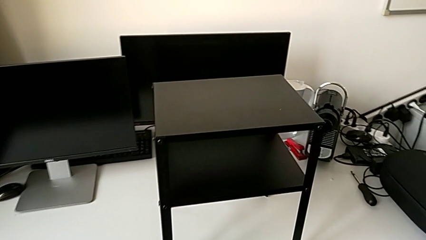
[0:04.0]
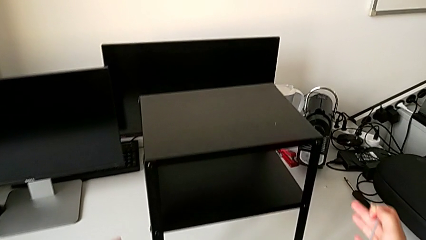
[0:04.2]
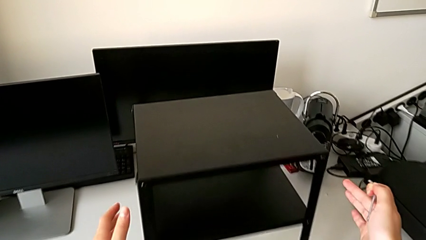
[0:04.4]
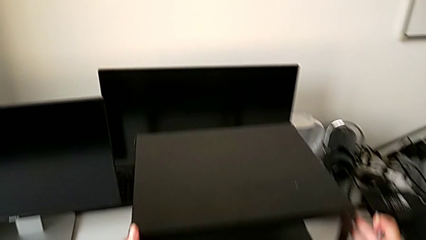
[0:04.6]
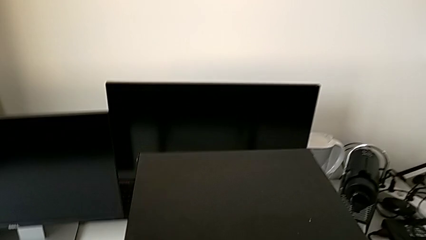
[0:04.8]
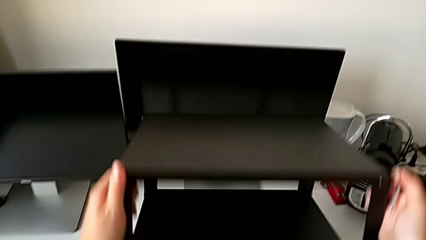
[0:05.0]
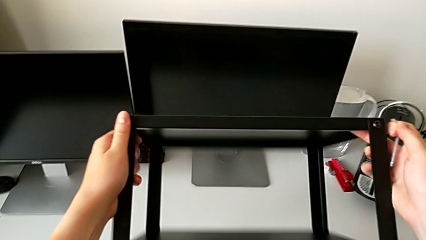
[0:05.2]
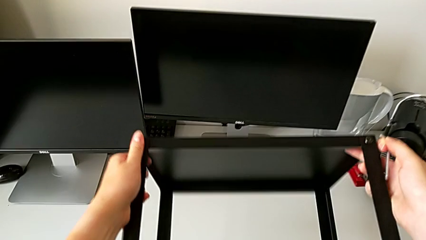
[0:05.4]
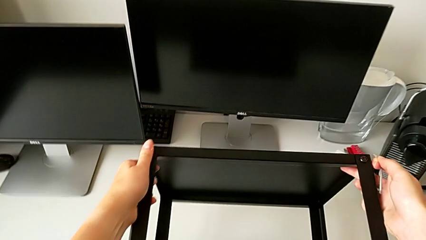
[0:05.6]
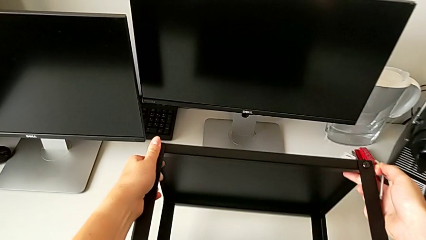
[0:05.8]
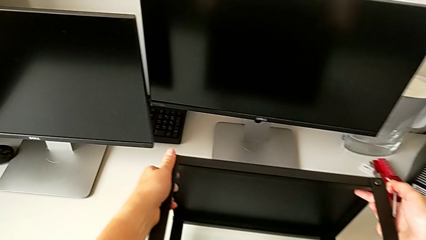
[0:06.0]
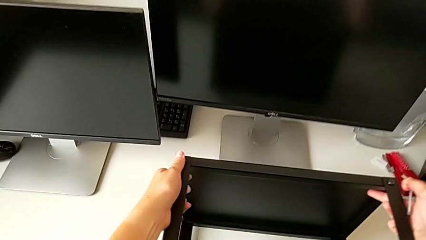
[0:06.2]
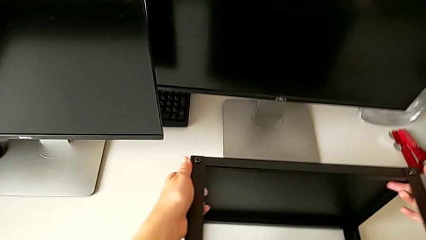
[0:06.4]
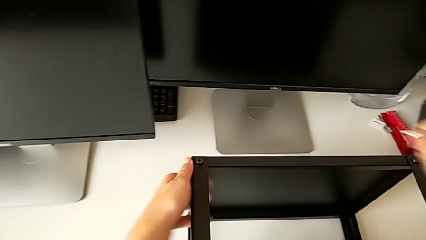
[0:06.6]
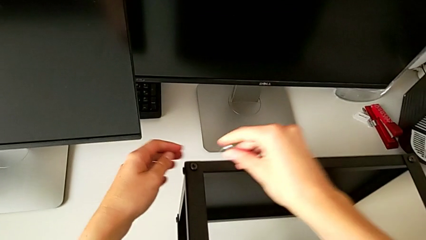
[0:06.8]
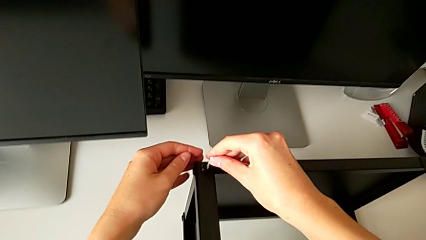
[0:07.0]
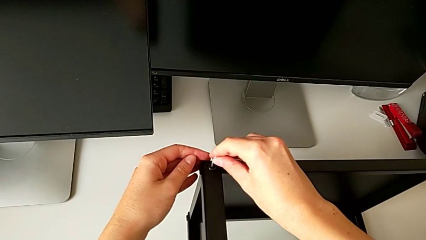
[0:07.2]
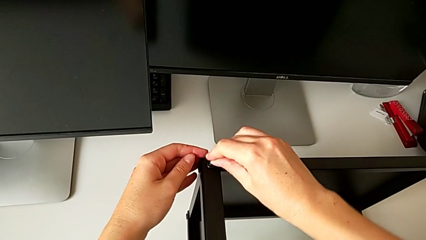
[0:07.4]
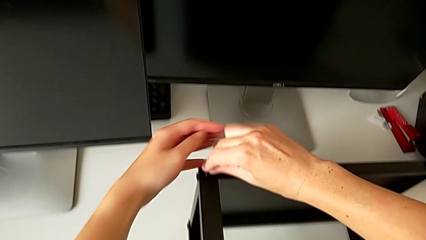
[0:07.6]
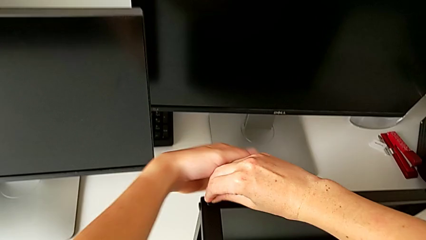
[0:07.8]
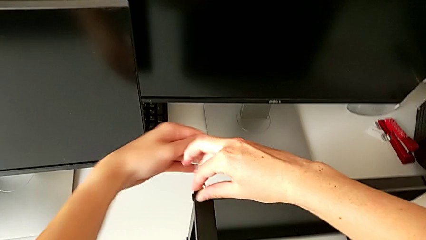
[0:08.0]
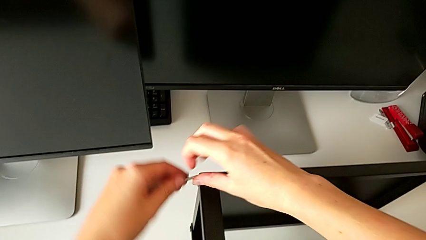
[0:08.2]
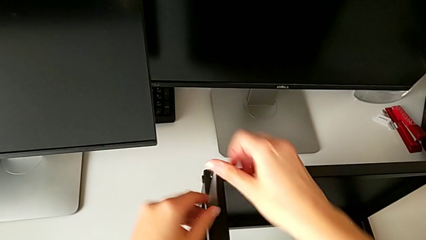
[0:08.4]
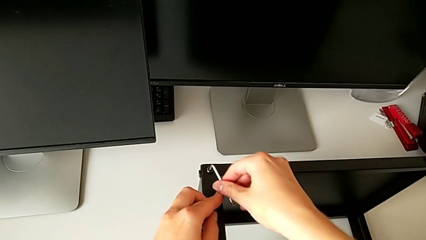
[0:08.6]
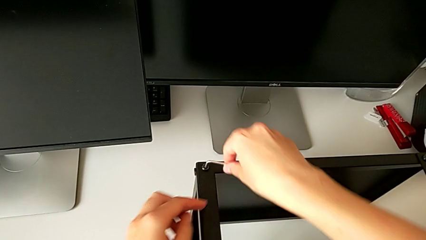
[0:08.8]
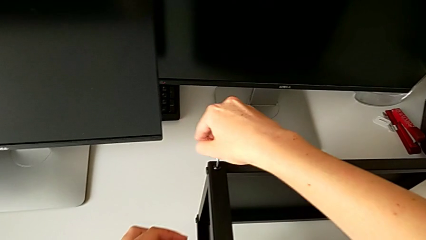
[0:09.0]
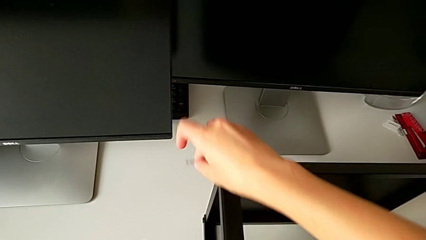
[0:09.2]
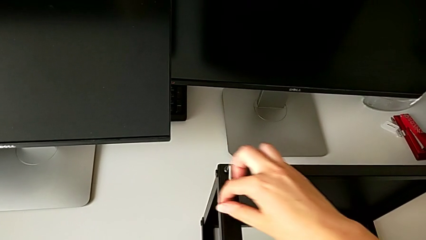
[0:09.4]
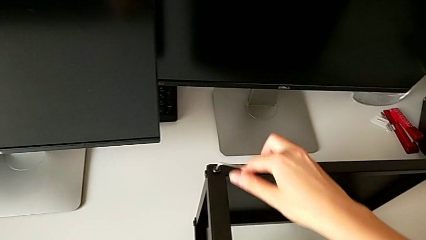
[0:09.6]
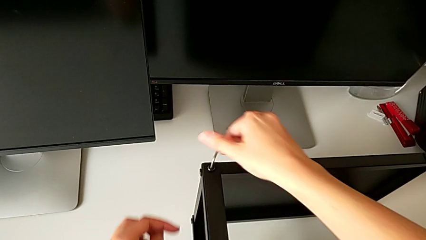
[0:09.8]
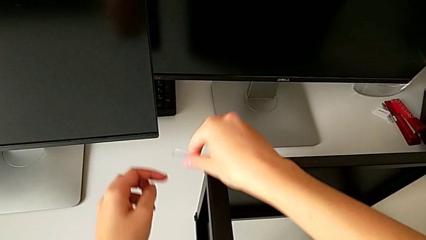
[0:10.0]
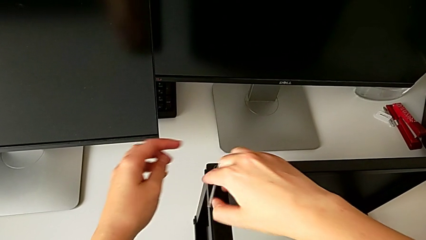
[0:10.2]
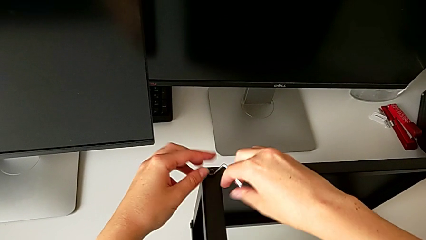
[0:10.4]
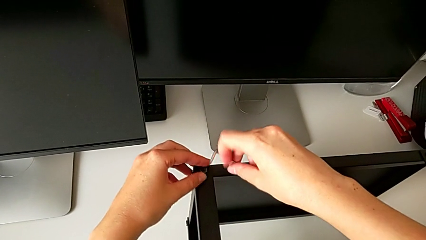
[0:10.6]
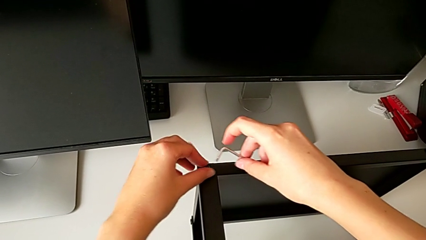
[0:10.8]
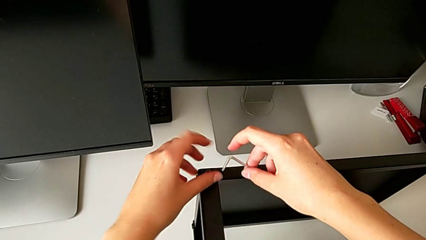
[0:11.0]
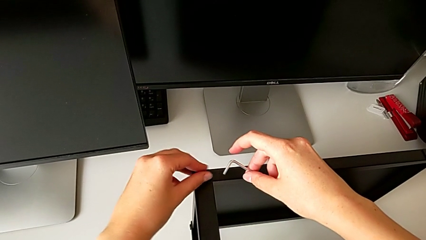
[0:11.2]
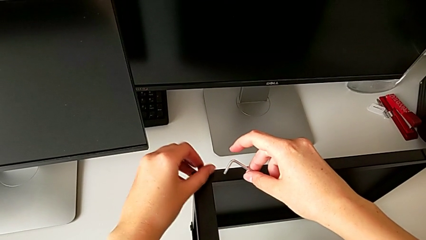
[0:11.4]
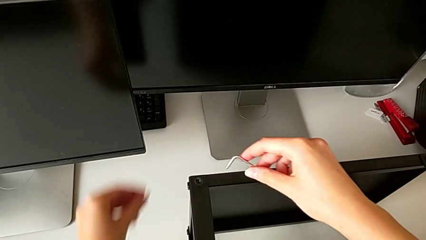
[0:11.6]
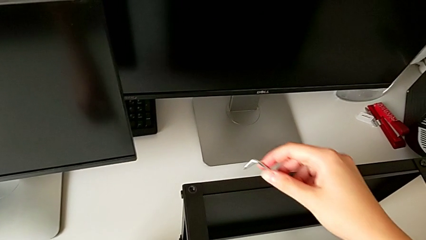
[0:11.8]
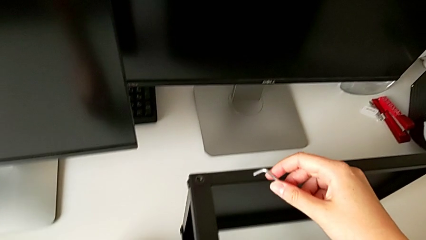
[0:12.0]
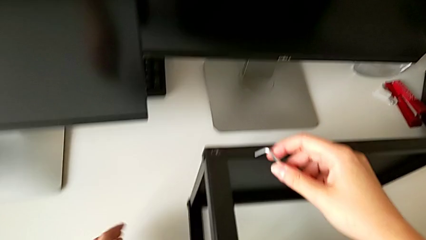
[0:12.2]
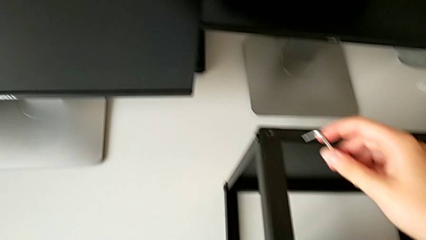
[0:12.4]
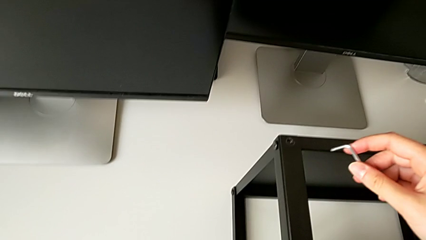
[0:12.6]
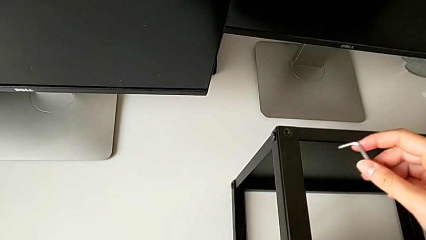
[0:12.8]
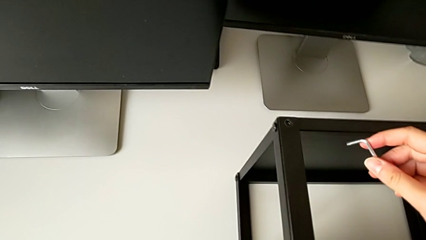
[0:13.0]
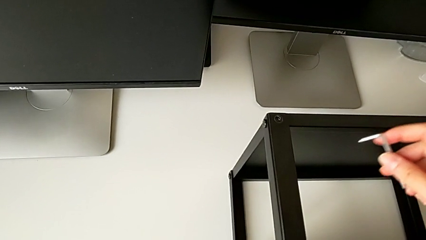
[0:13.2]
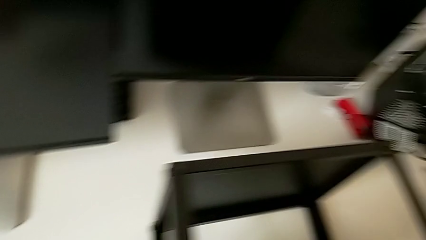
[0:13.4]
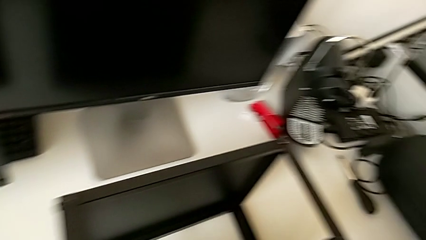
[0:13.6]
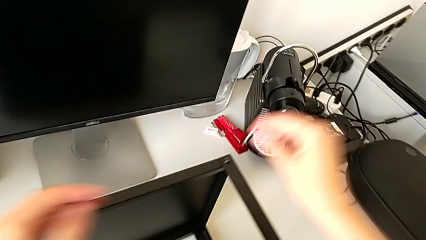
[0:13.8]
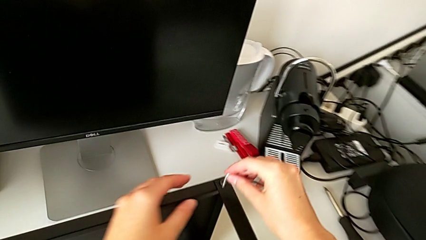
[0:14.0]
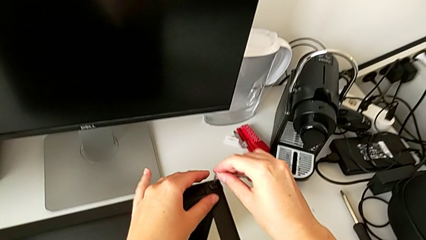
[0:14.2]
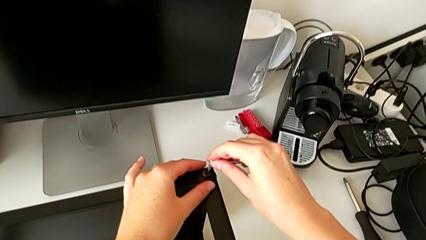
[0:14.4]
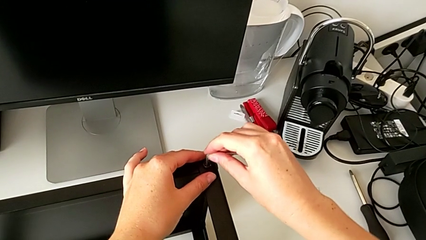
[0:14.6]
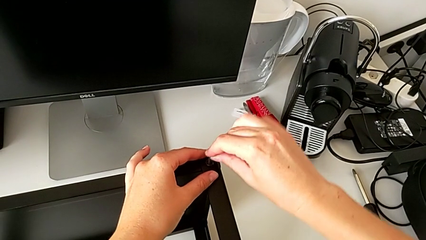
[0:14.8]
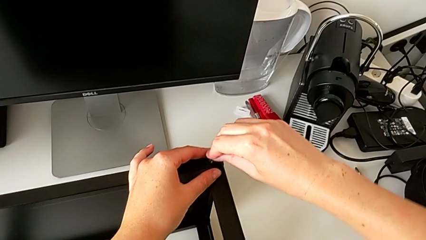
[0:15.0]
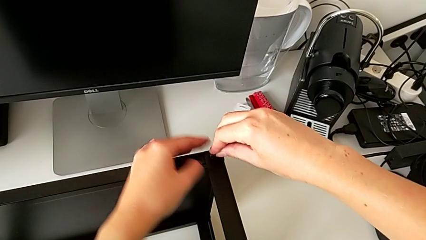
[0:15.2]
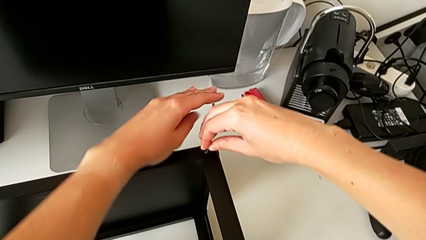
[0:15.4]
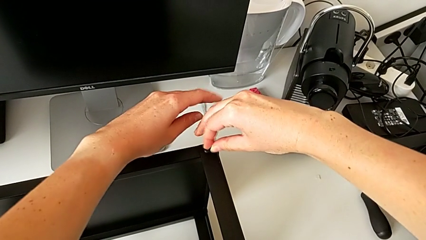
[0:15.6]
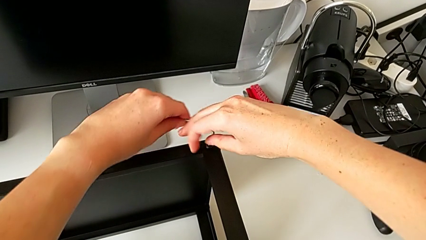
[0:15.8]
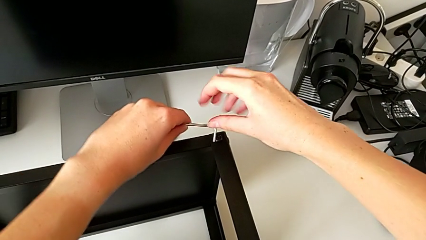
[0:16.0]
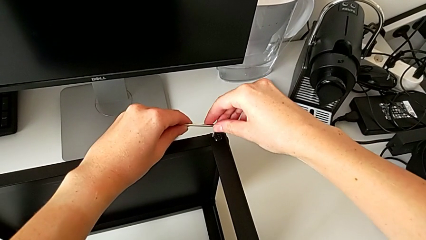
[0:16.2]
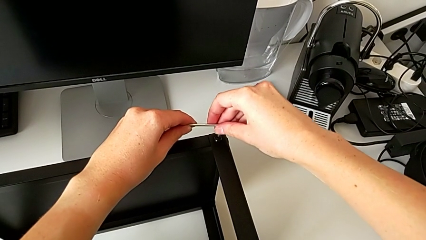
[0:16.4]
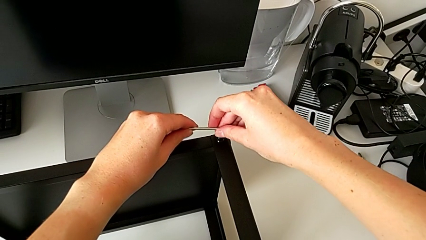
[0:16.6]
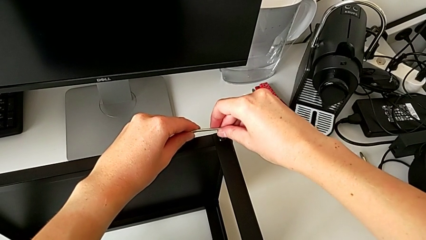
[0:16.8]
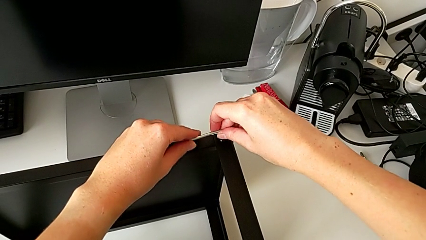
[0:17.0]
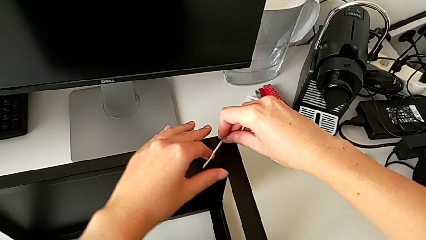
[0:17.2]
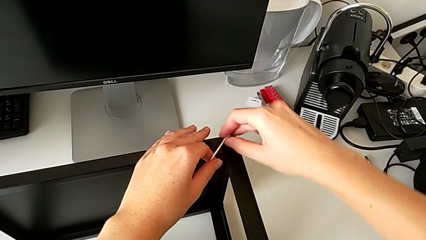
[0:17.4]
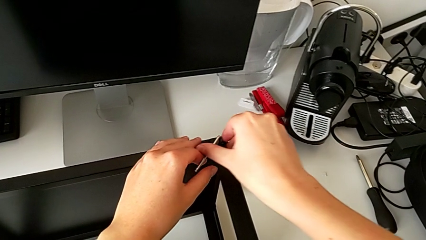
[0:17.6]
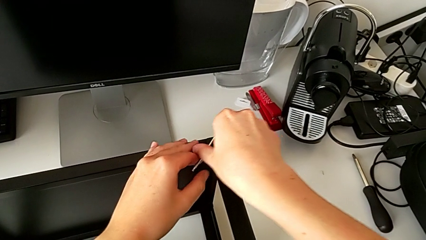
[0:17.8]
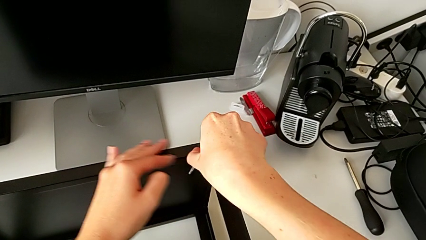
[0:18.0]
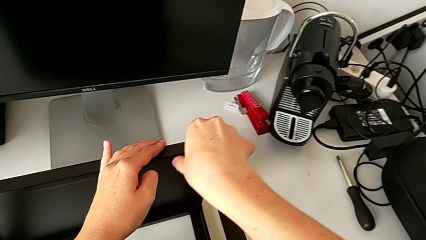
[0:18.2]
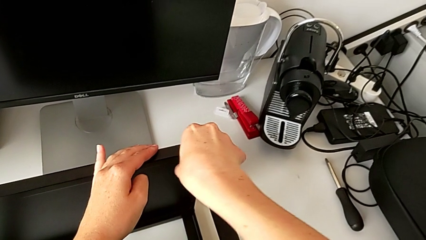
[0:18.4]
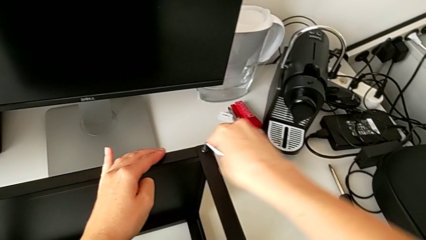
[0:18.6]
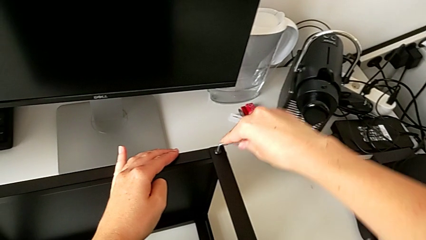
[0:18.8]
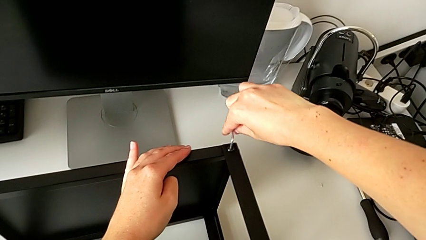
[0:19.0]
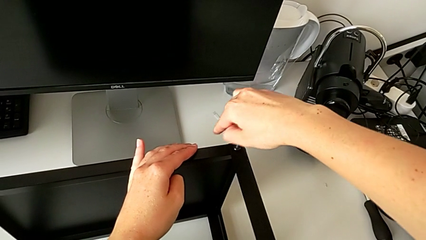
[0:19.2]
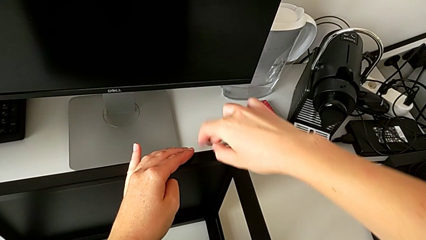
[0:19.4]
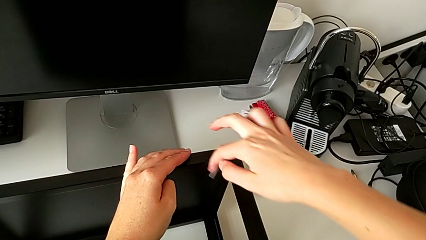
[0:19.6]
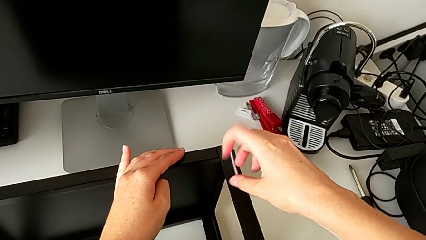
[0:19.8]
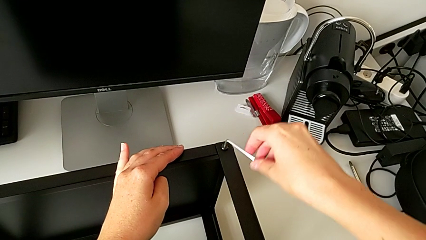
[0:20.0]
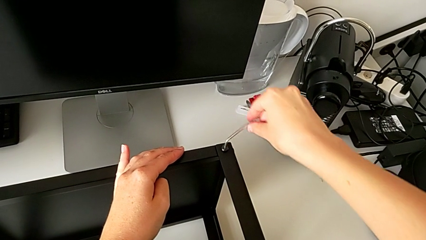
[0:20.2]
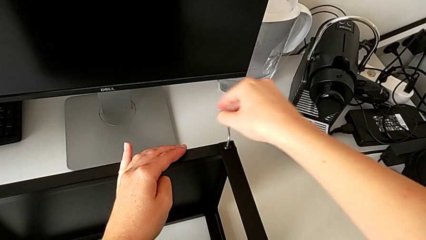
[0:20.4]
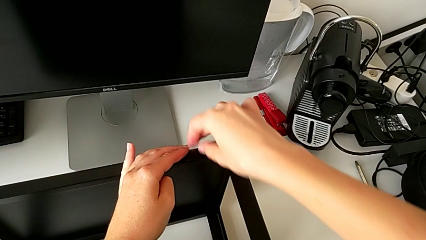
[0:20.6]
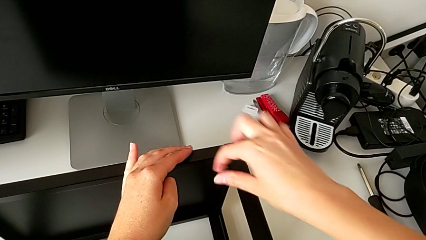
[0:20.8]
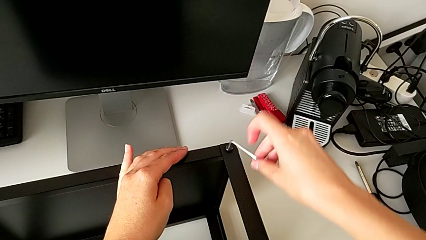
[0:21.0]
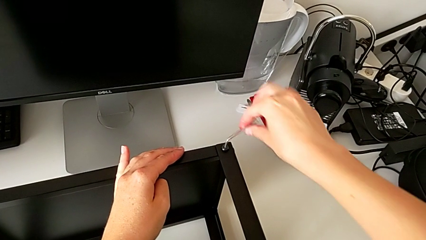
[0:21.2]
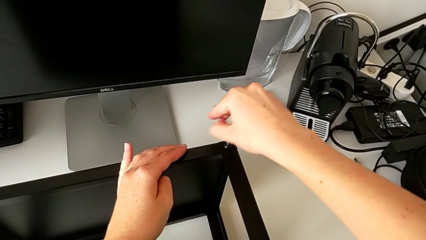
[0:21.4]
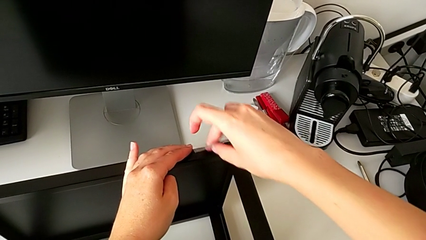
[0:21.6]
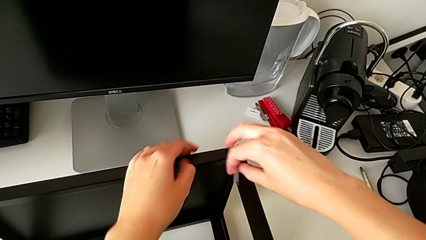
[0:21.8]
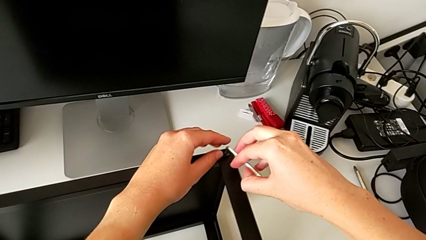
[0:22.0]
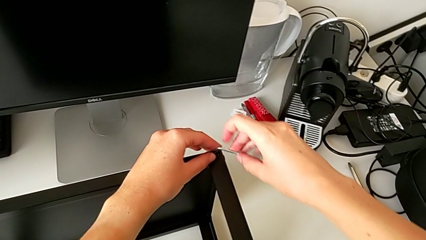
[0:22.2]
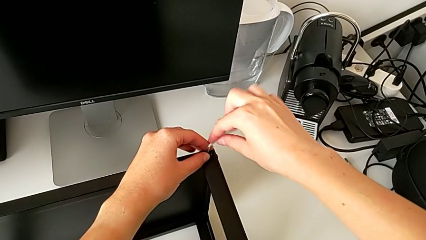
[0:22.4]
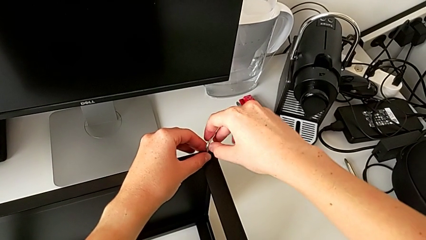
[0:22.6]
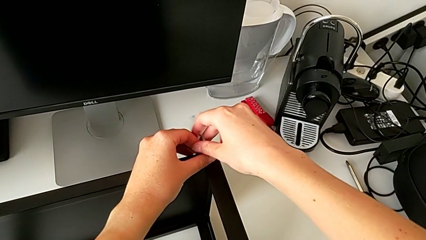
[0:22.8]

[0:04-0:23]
The camera wearer is disassembling the first leg of the table. They rotate the nightstand, insert the Allen wrench, unscrew the hex socket head, withdraw the Allen wrench, disassemble the hex socket head, wrongly drop it, place it, insert the Allen wrench and begin to unscrew the hex socket head.
